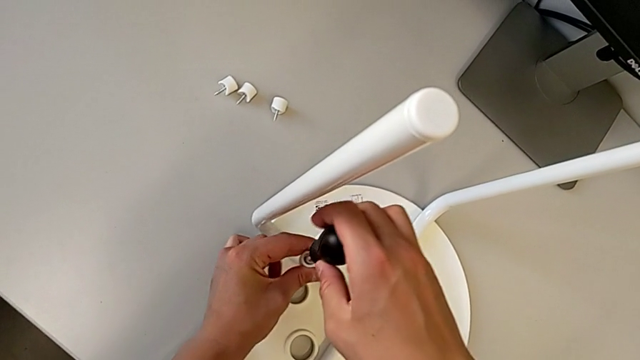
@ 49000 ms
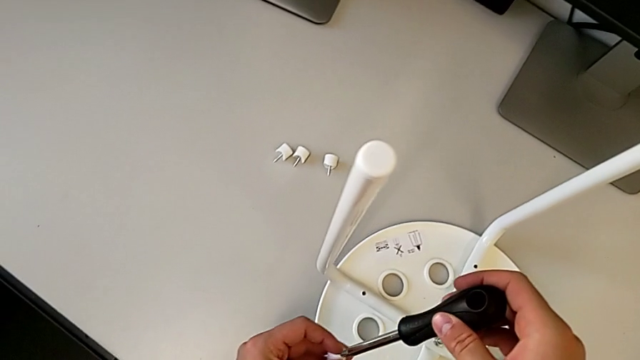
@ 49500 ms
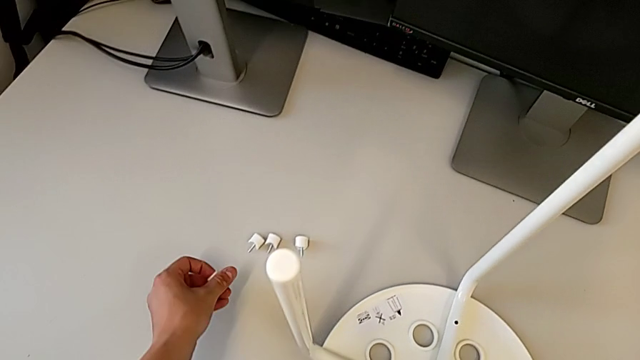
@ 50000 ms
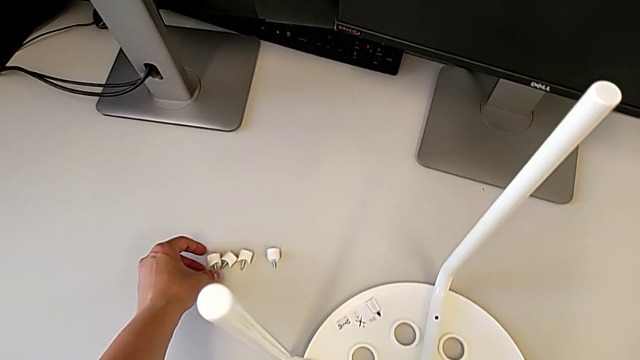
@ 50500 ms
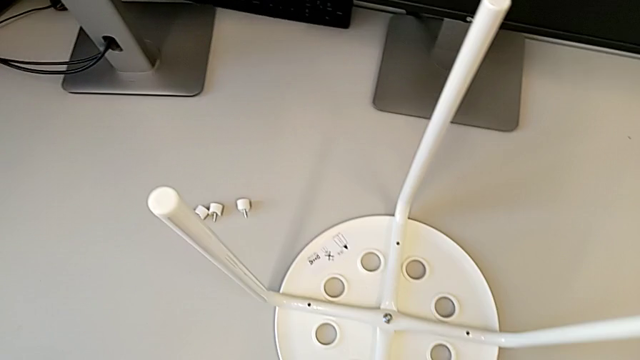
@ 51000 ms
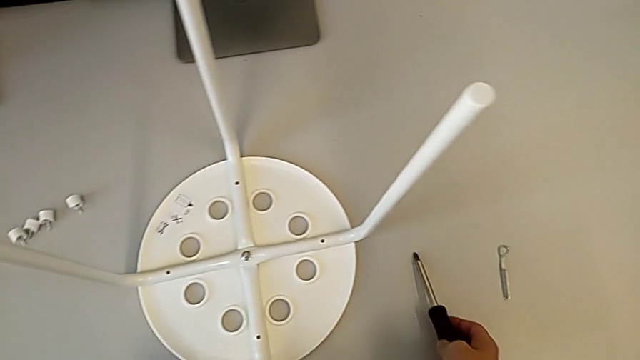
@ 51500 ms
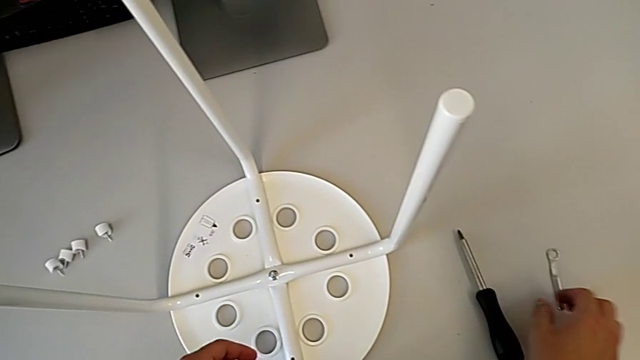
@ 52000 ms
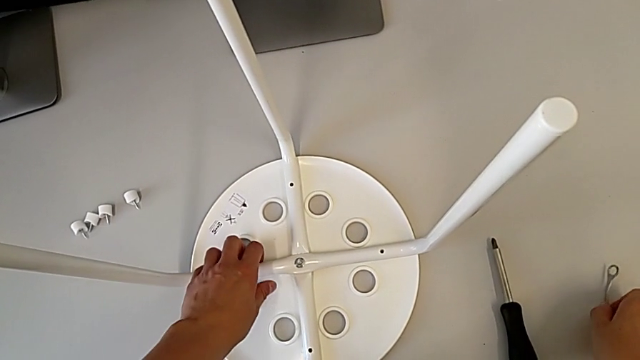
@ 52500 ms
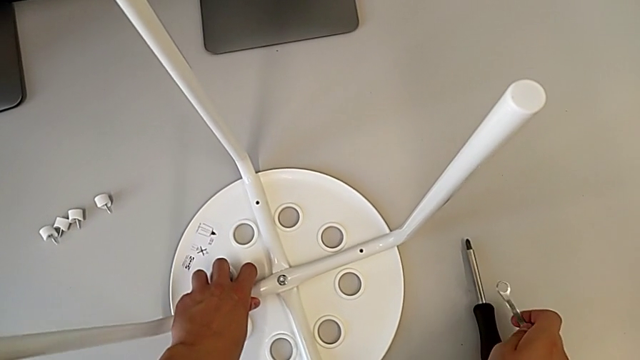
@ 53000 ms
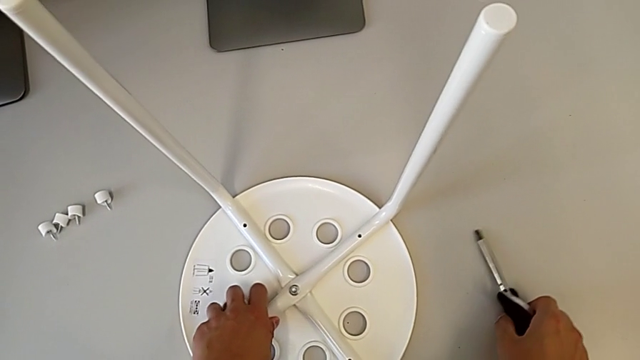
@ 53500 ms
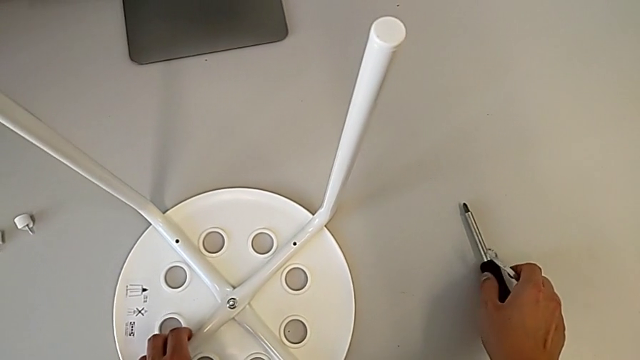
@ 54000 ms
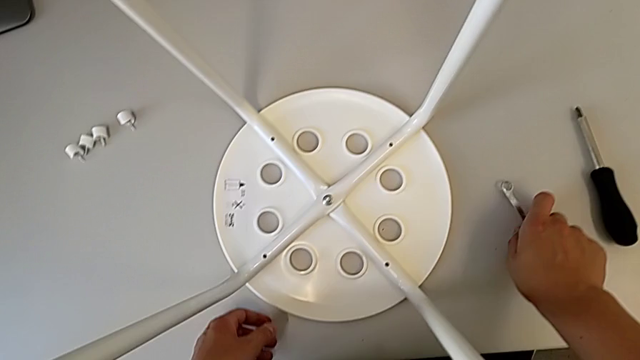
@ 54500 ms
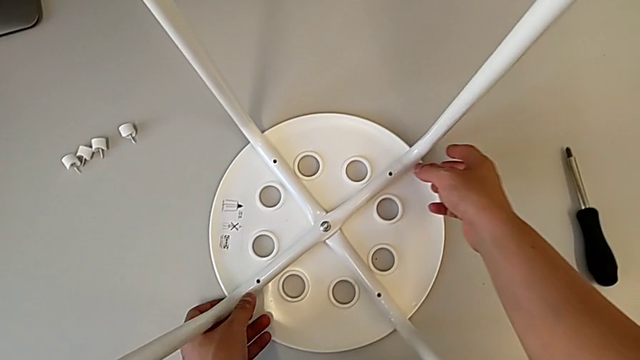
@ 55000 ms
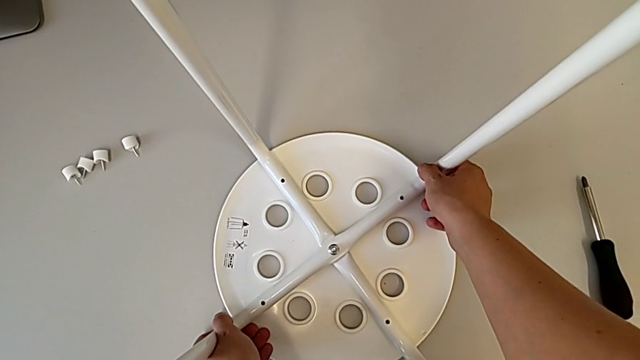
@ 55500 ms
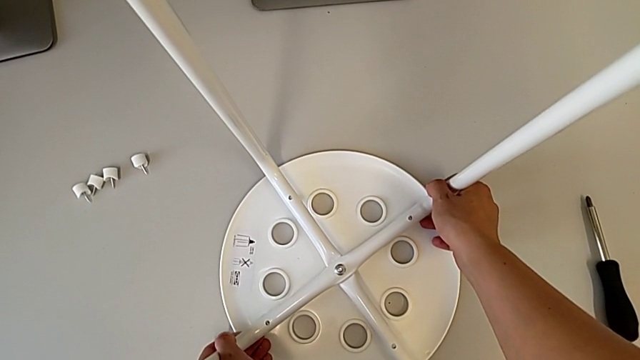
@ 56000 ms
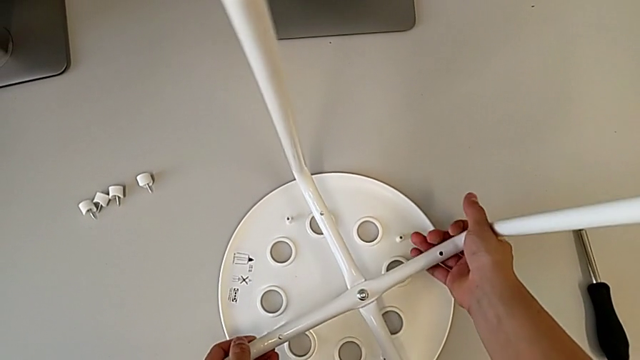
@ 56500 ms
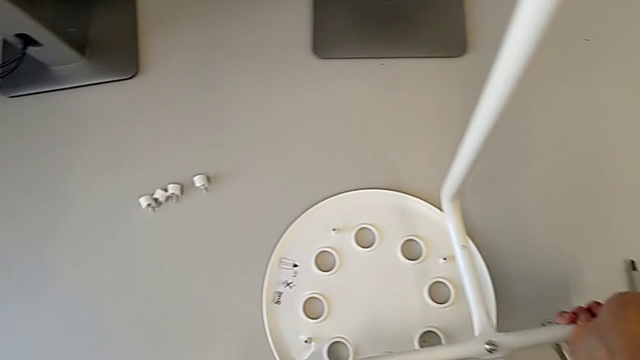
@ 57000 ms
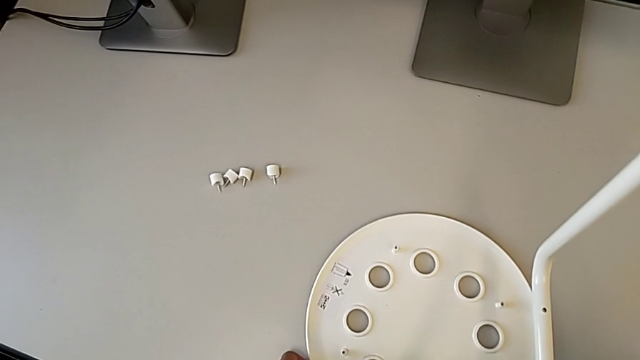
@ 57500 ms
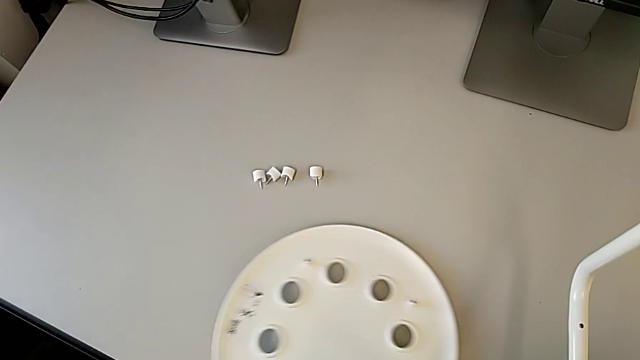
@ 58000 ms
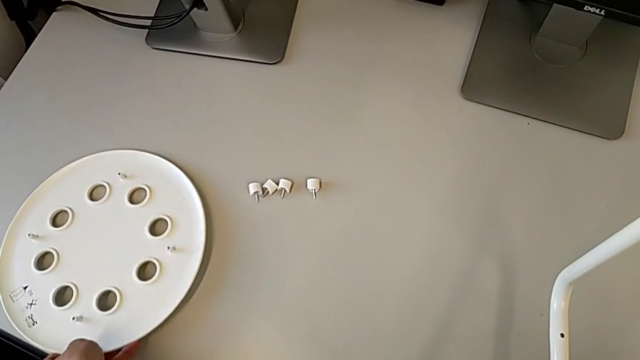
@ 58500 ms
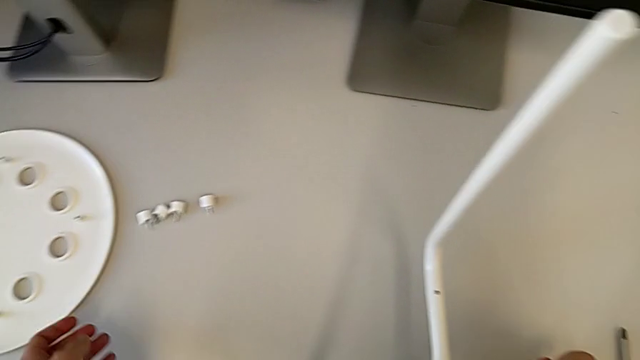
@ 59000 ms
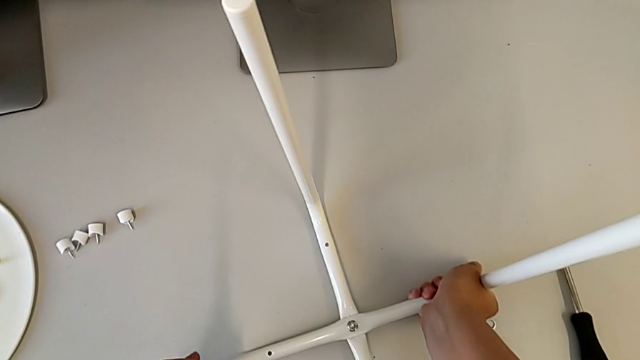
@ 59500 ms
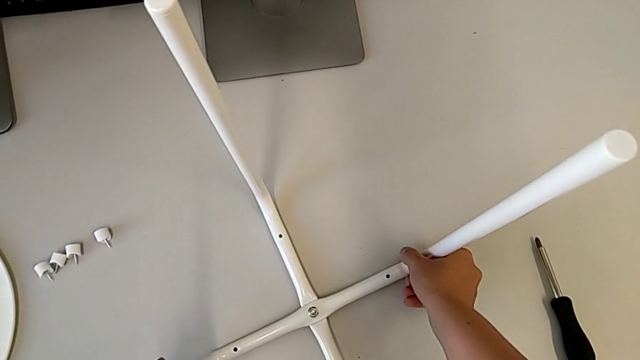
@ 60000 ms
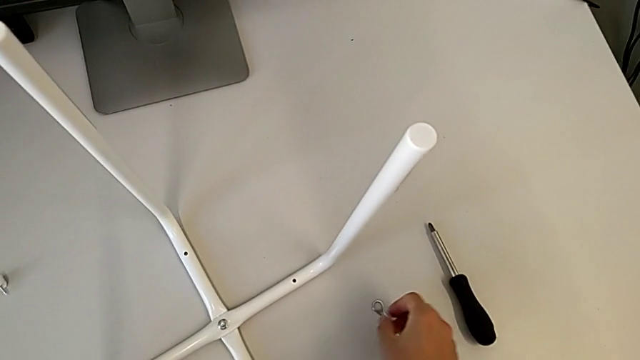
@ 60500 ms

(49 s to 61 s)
The camera wearer is disassembling the screws. They approach the screw, place the fourth screw, place the black screwdriver, place the screwdriver, place the hexagonal wrench, approach the leg, grab the white leg, lift it, approach the leg, place the white leg and grab the little hexagonal wrench.

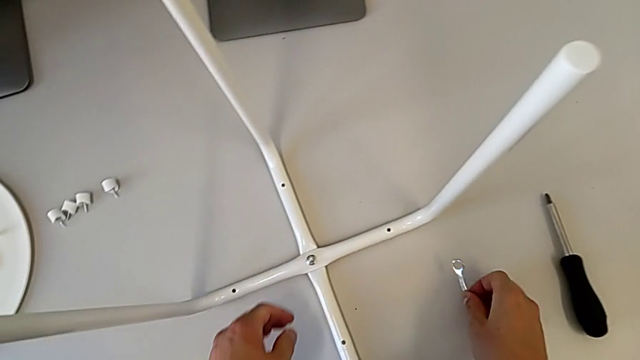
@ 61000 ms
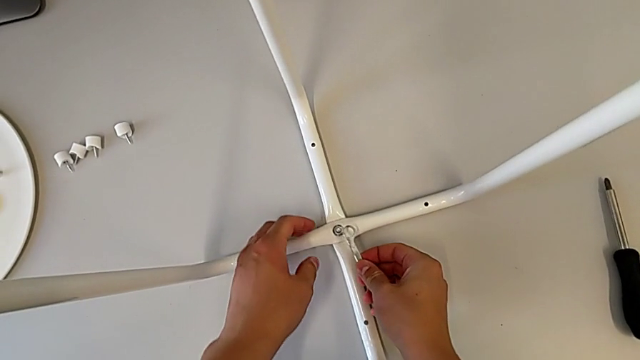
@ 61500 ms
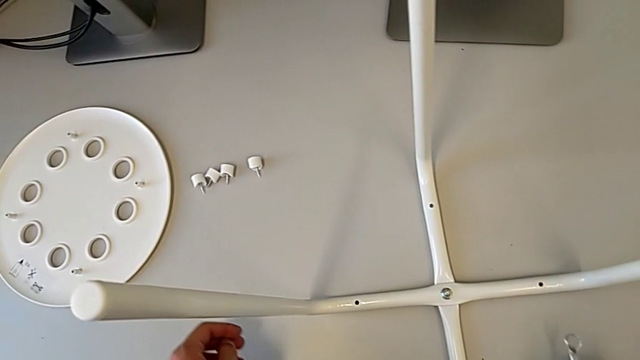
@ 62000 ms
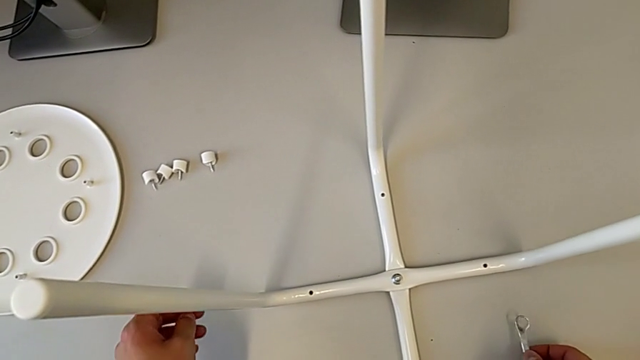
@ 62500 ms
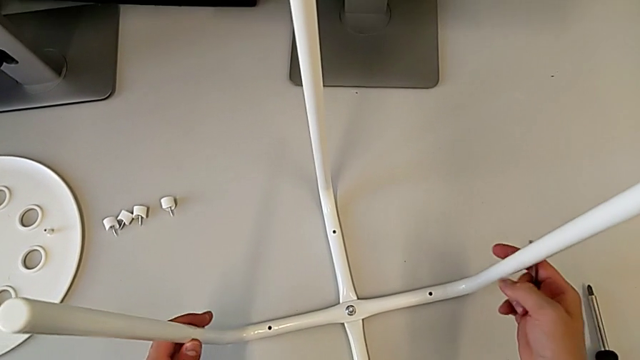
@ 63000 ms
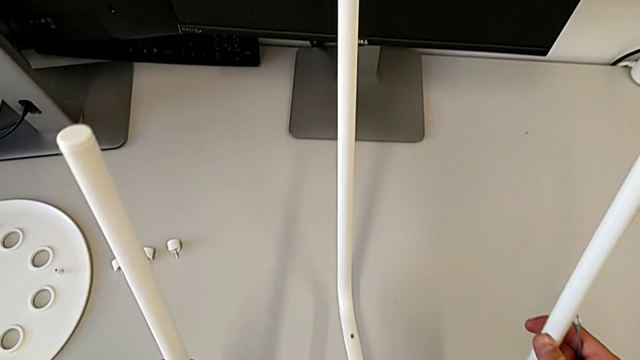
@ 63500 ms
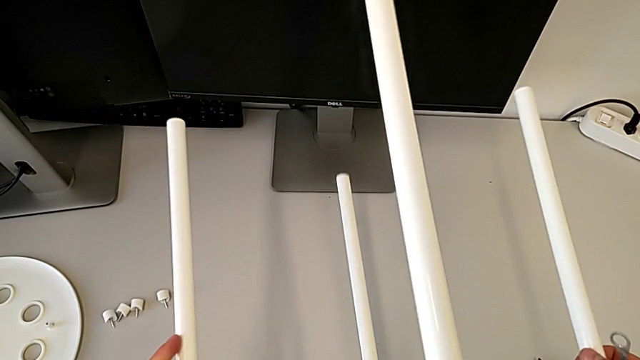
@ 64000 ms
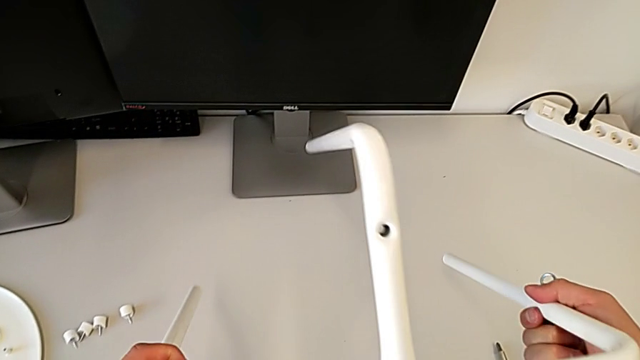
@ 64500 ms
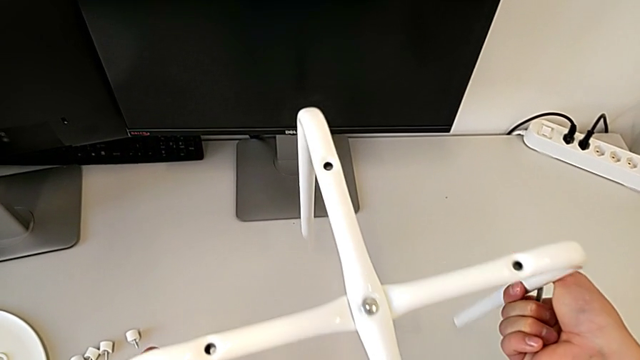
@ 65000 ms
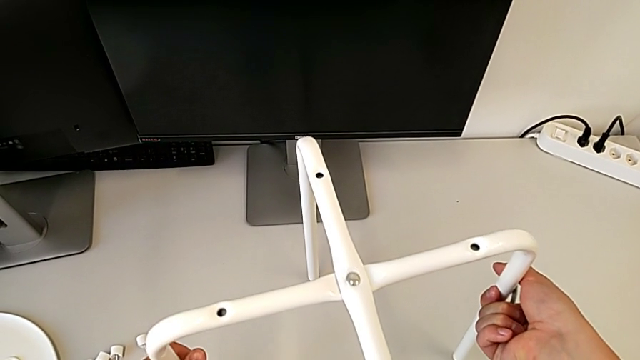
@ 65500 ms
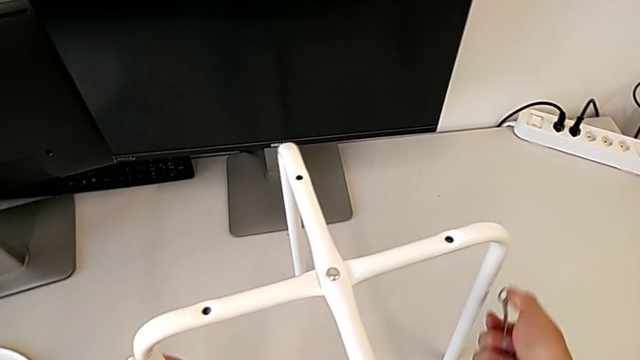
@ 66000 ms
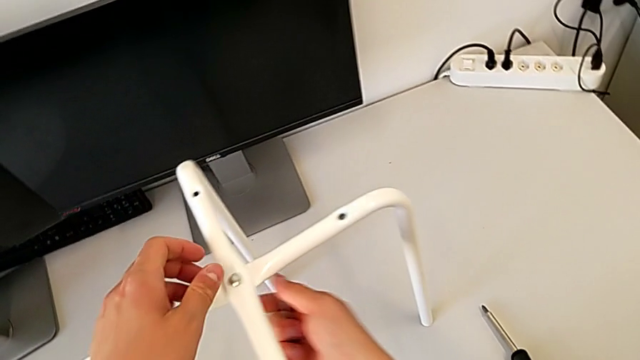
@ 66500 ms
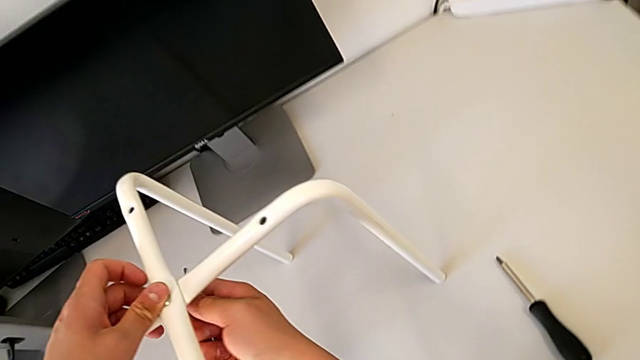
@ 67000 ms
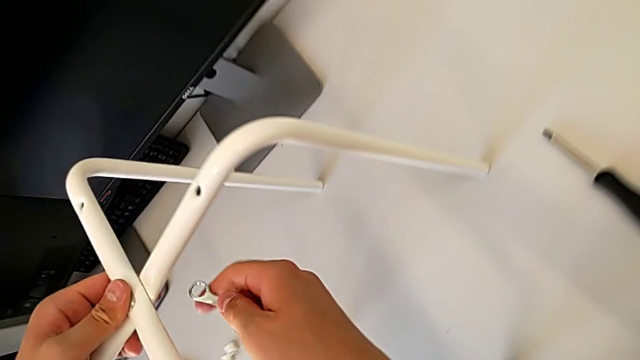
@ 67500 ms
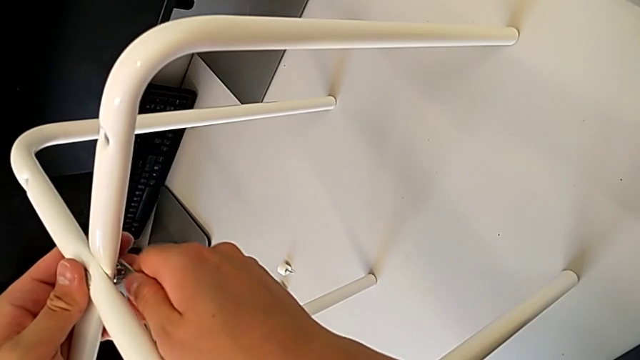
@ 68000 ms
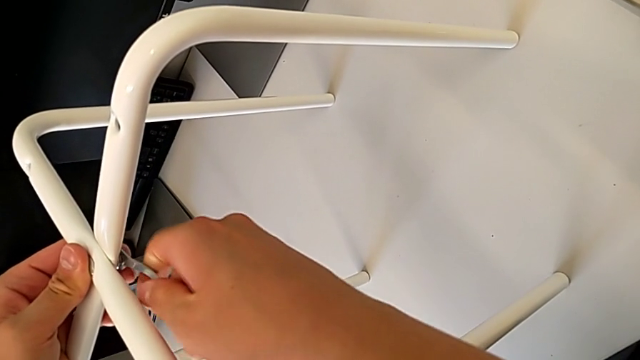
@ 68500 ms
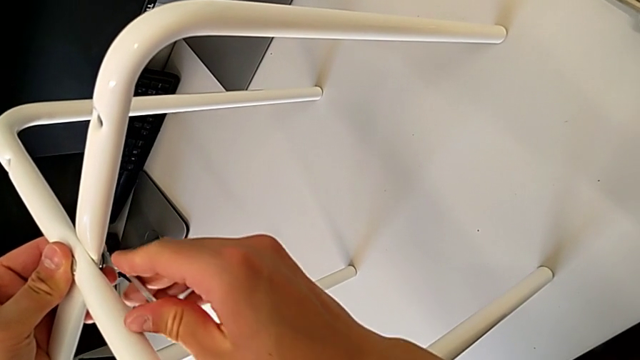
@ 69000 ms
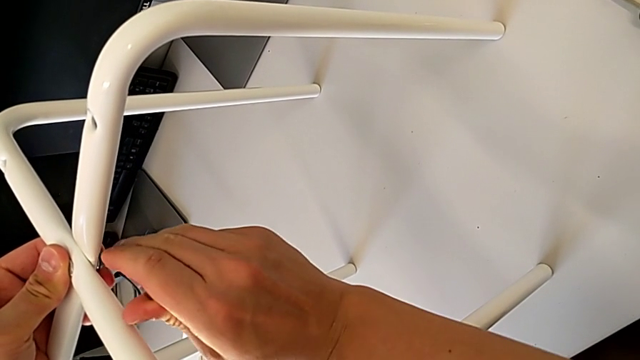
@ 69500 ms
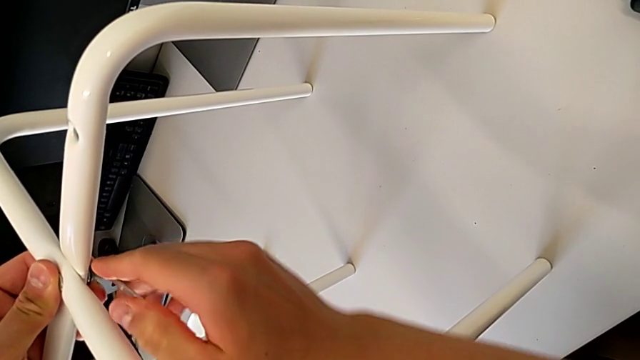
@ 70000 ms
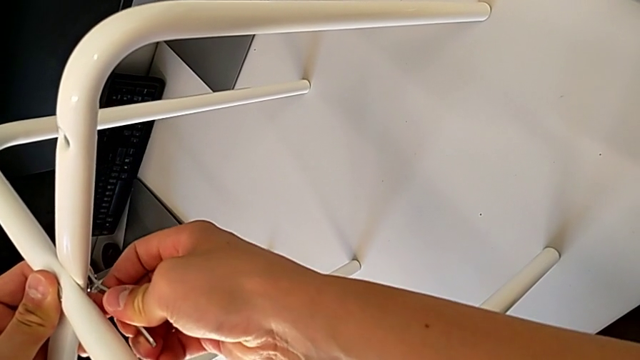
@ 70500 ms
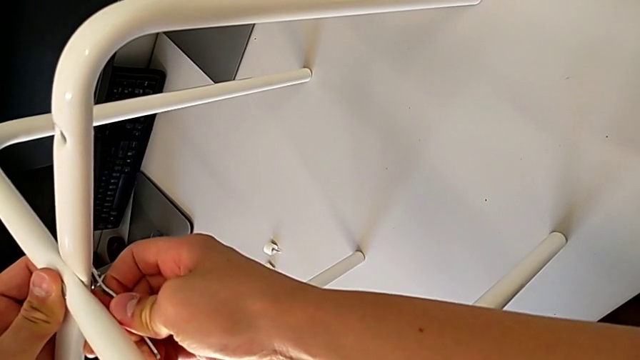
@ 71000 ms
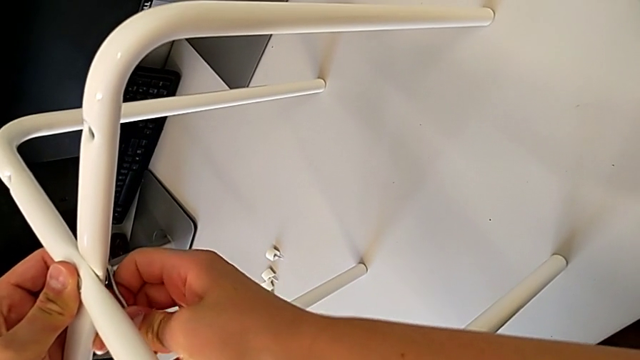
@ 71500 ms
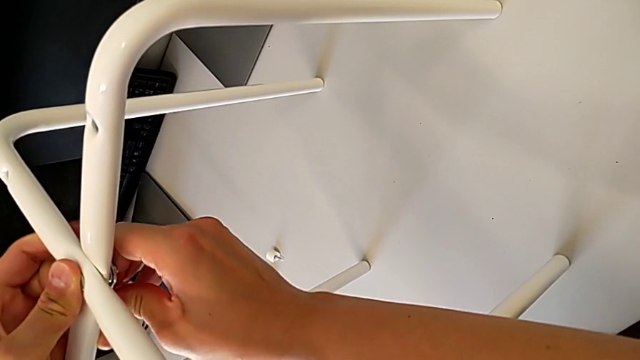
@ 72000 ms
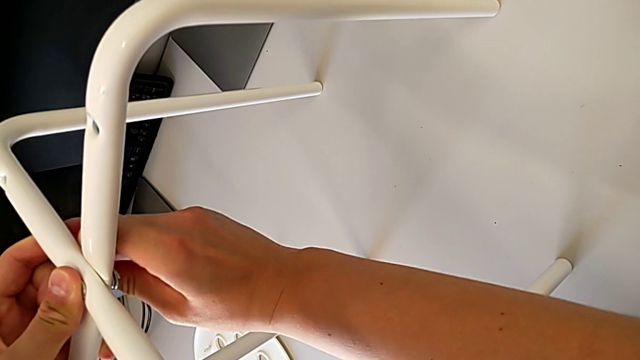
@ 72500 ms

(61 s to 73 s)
The camera wearer is disassembling the screws. They wrongly rotate the leg, grab it twice, flip the white leg, approach the bottom hex nut, align the hexagonal wrench and begin to unscrew the bottom hex nut.
